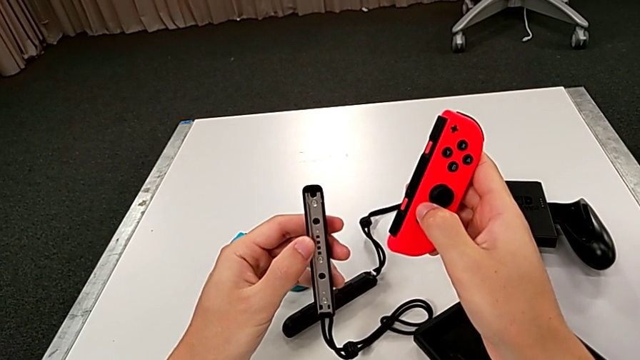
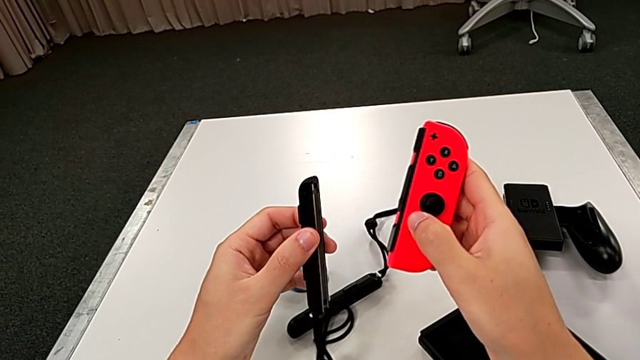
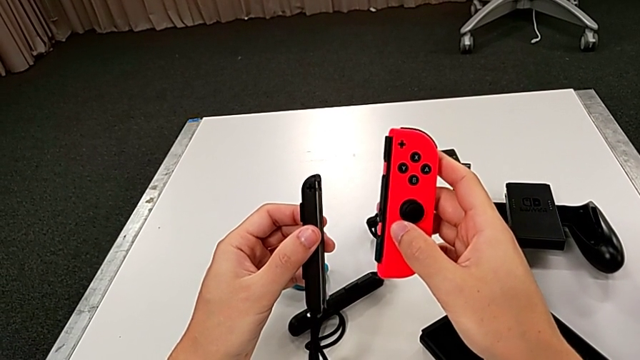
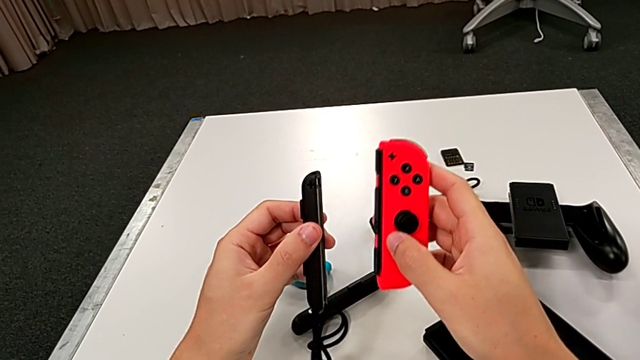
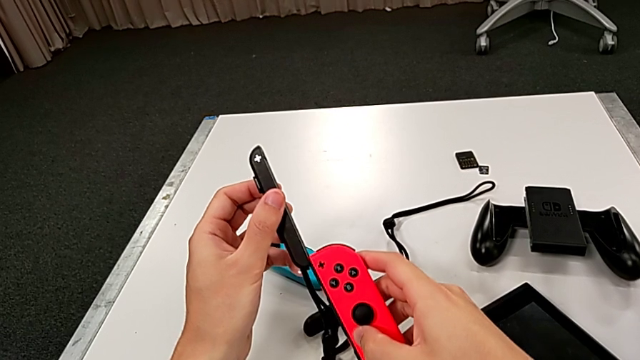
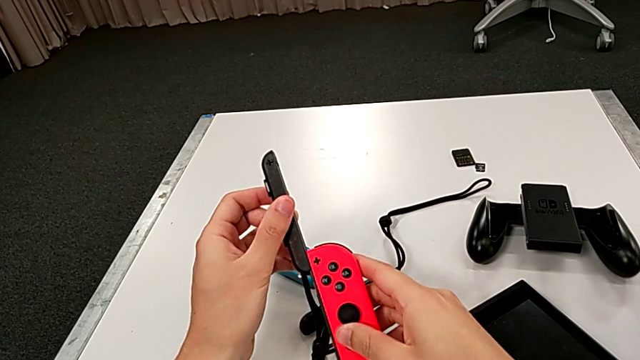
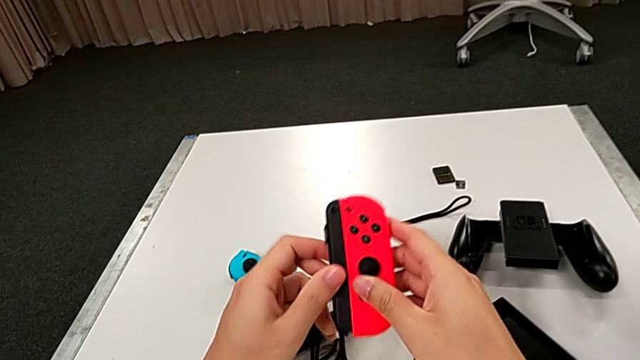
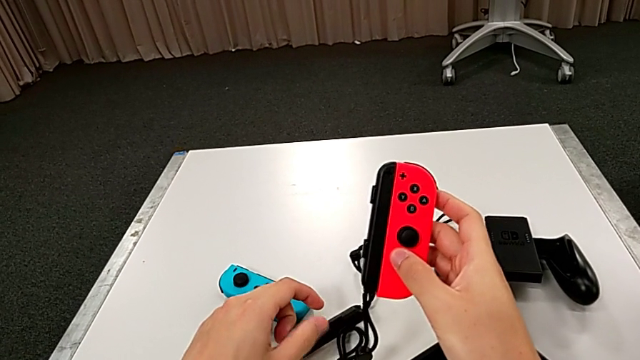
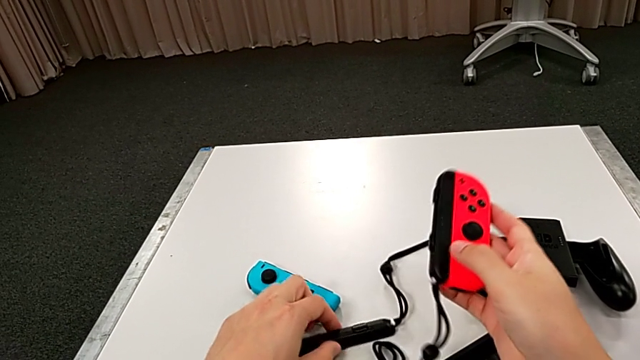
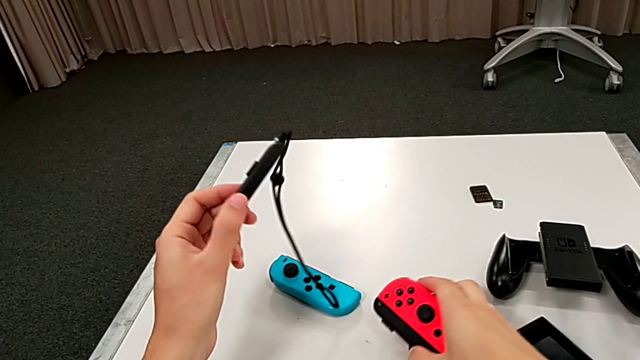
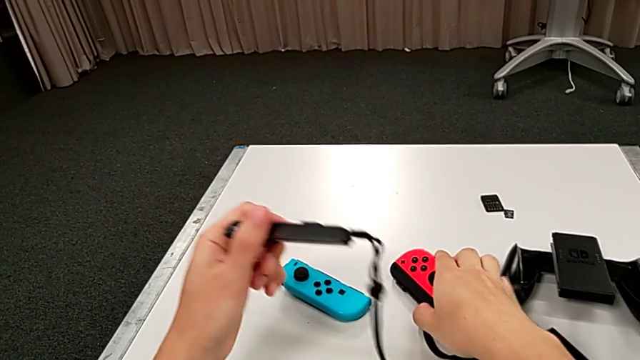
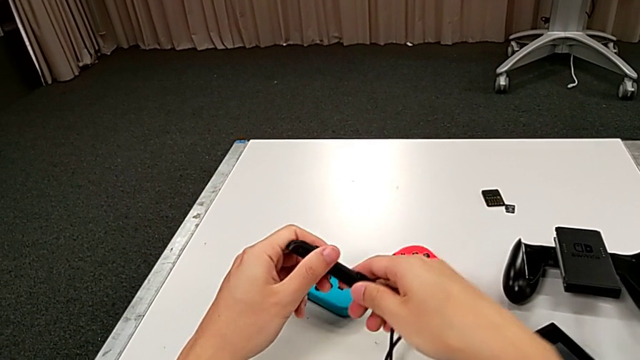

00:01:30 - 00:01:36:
The camera wearer is assembling the red Joy-Con controller and the Joy-Con strap. They rotate the second Joy-Con strap, insert the red Joy-Con controller, lift it and grab the first Joy-Con strap twice.

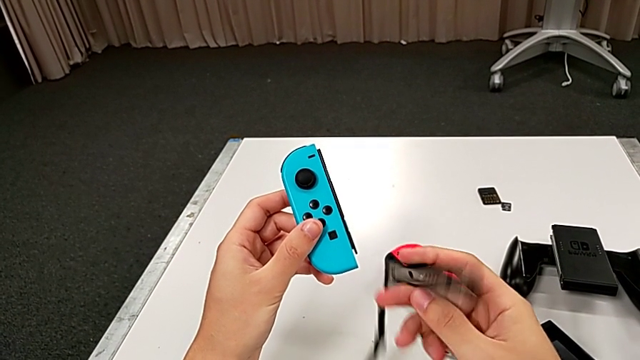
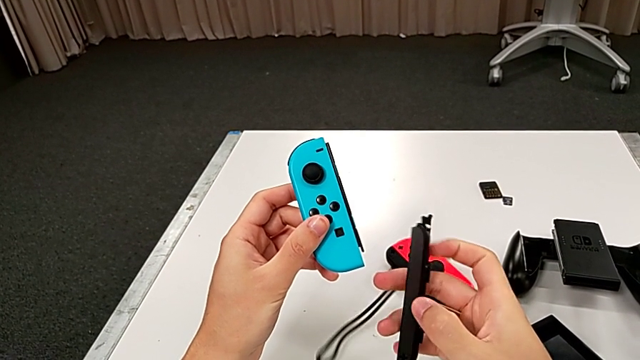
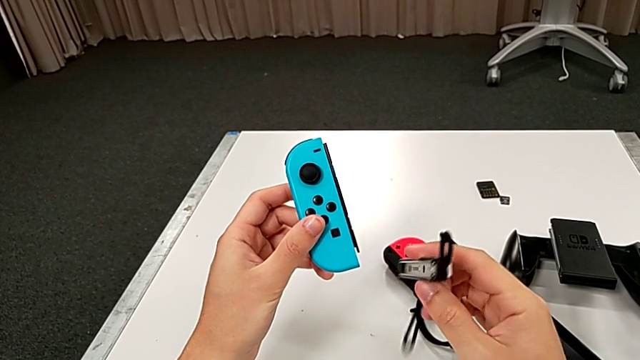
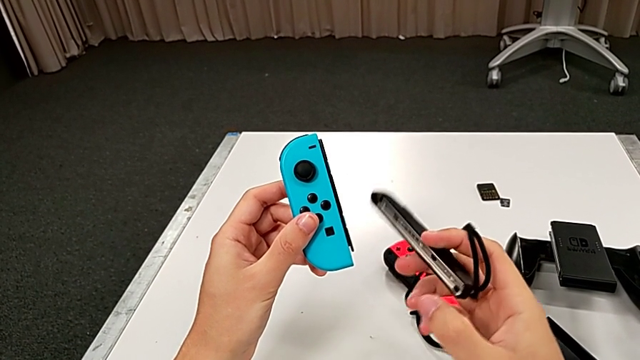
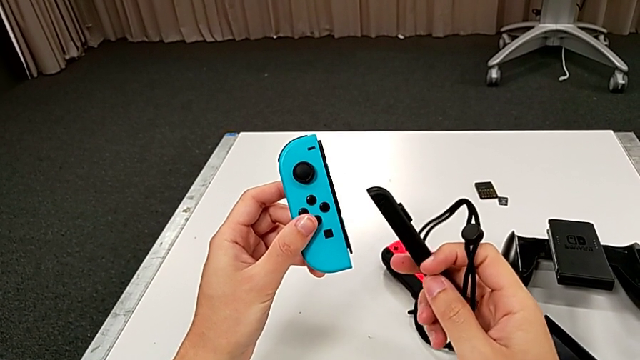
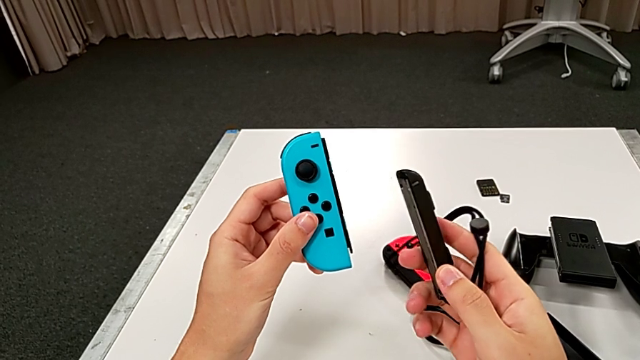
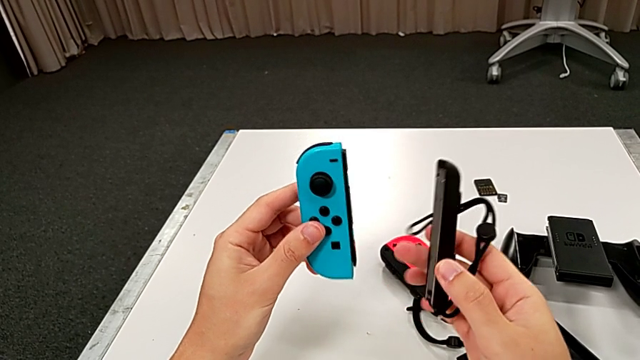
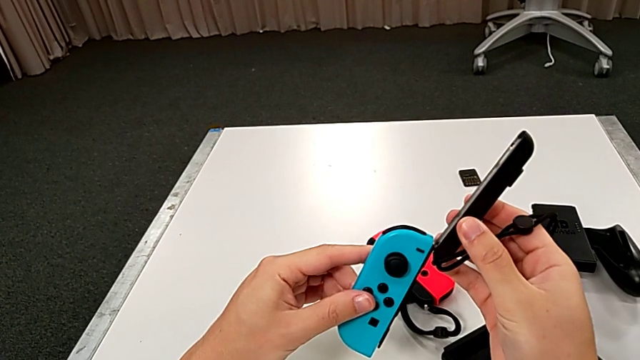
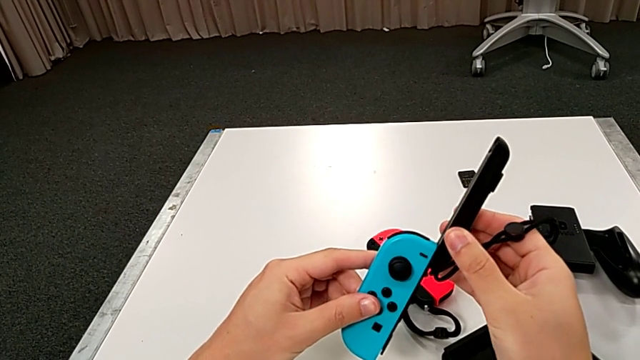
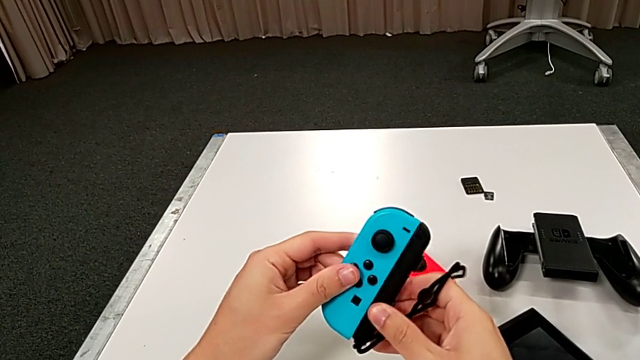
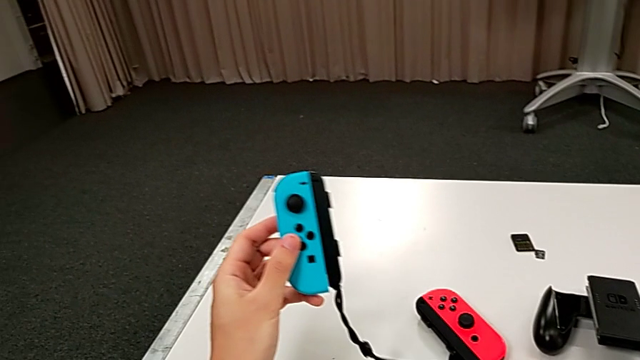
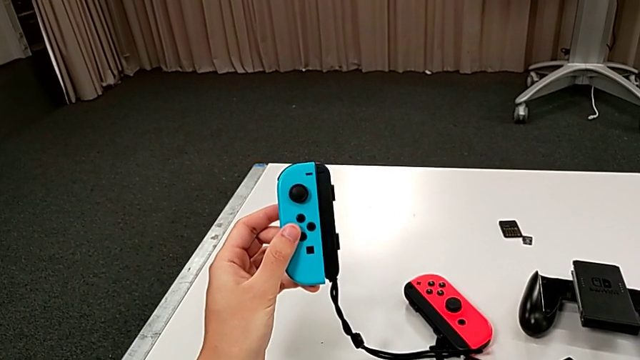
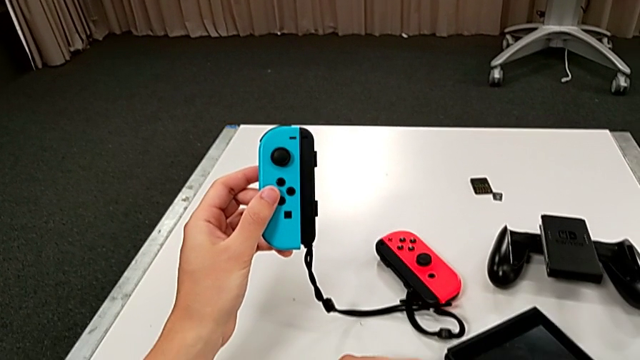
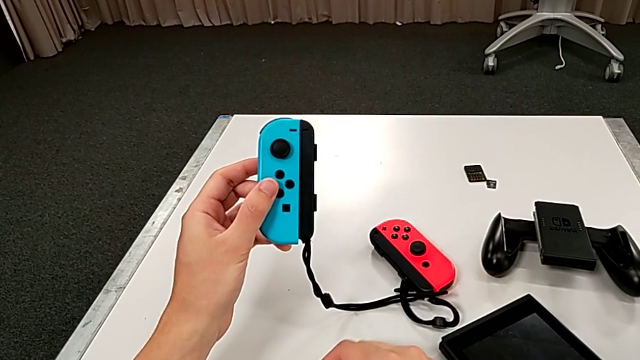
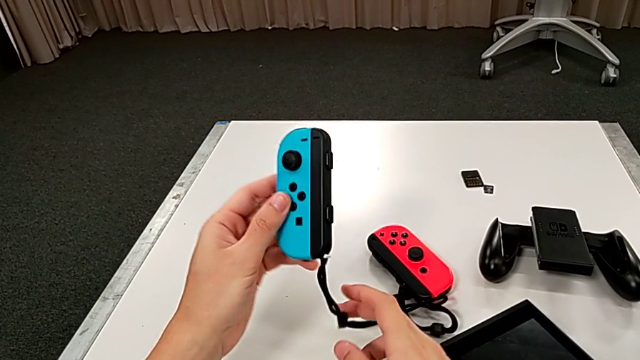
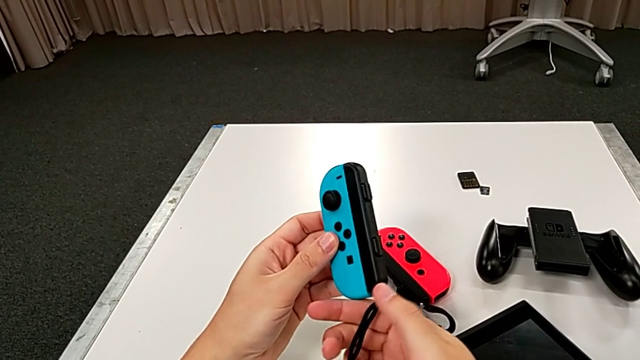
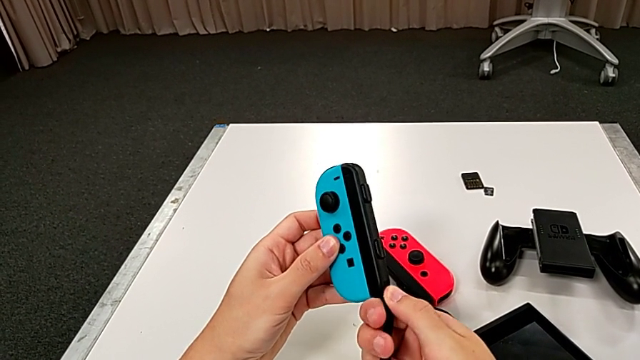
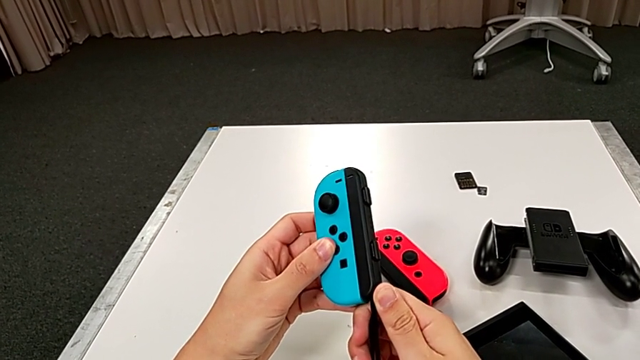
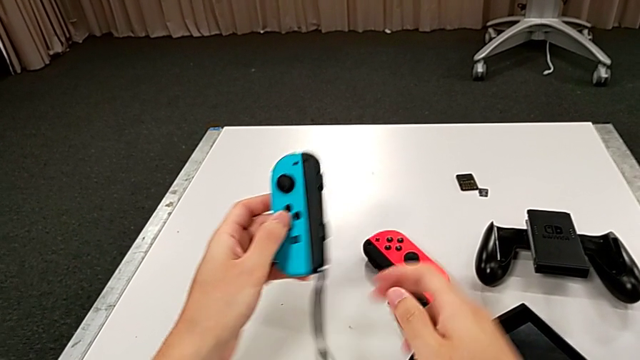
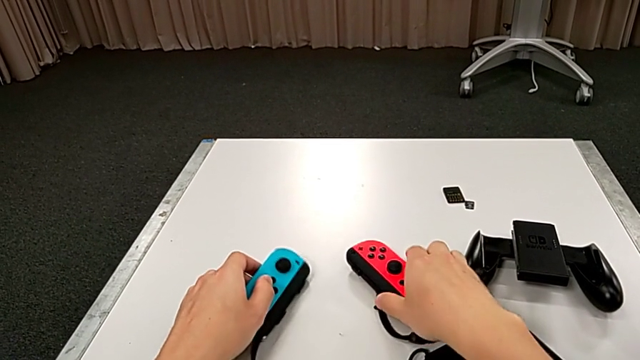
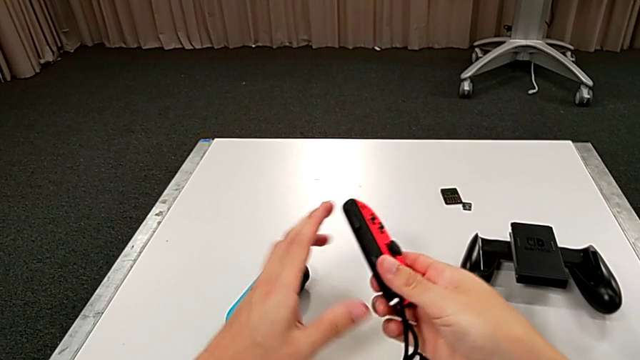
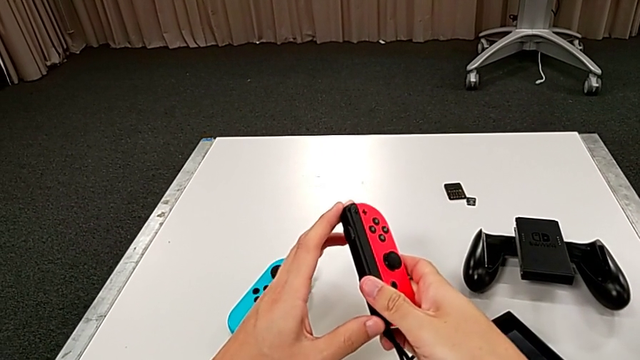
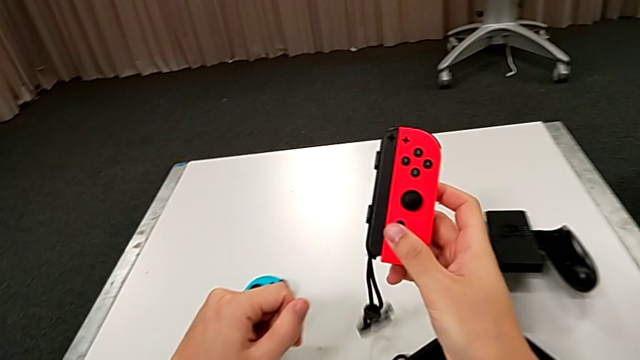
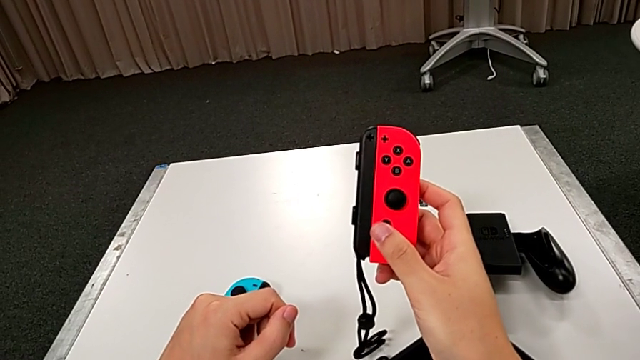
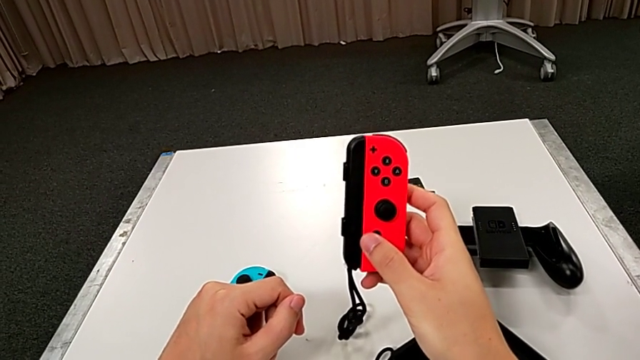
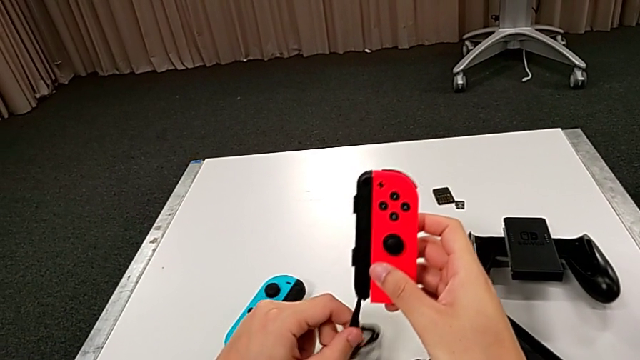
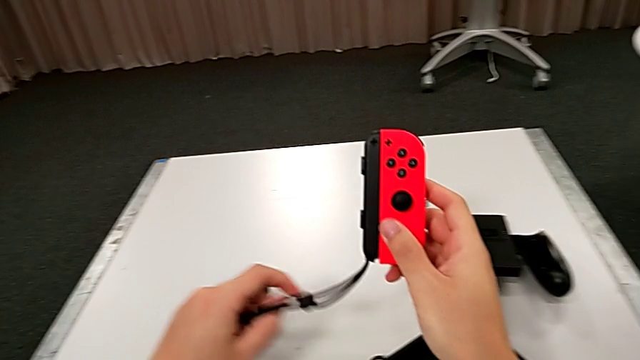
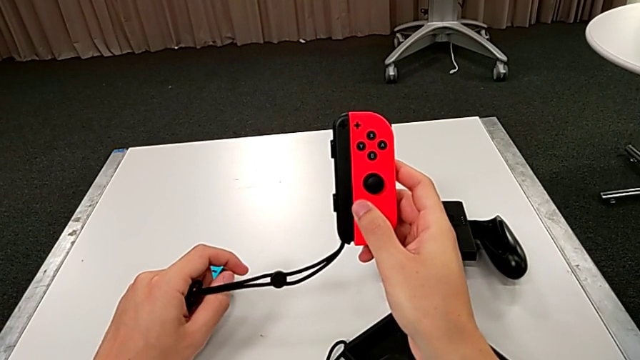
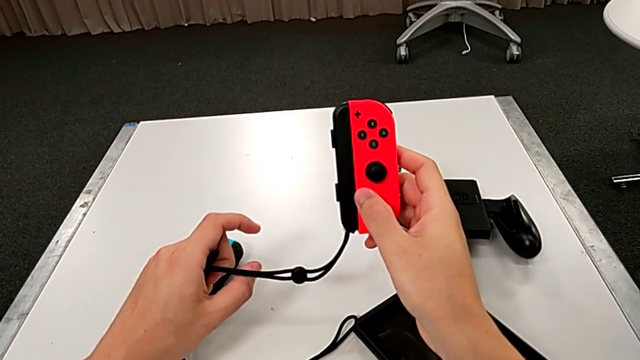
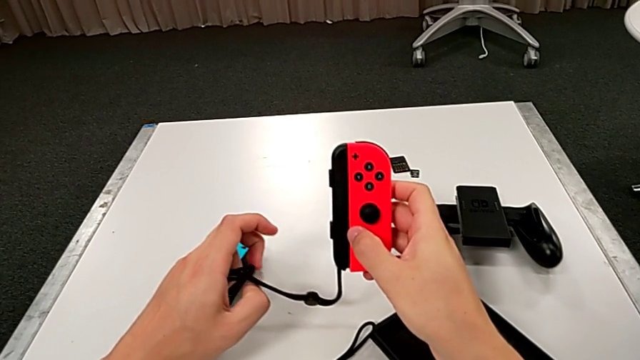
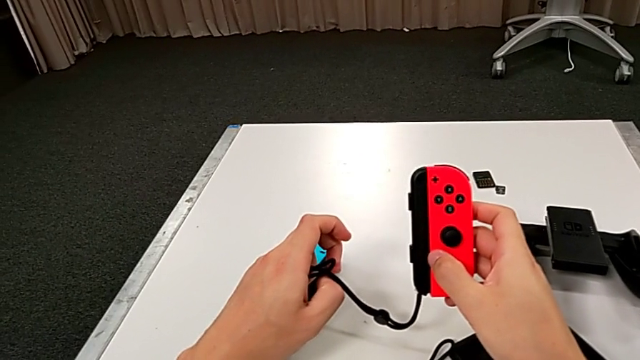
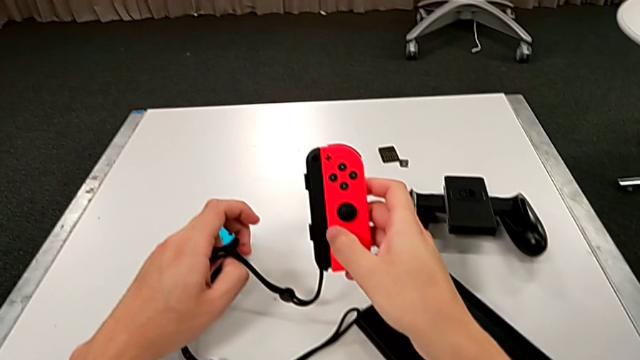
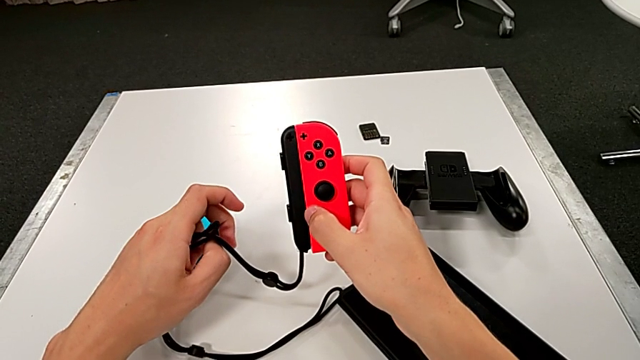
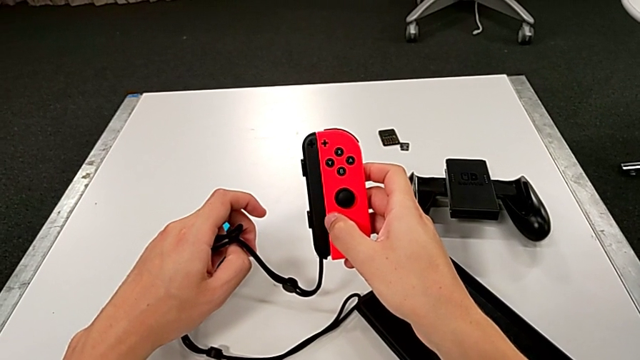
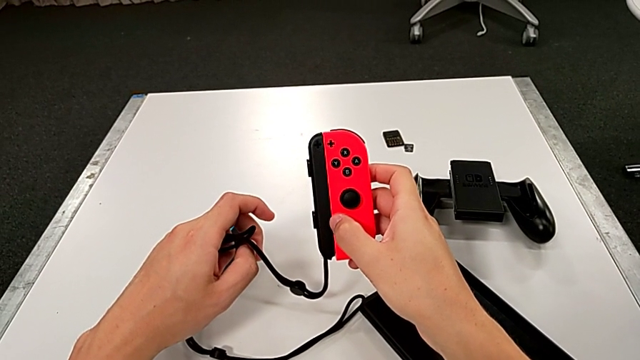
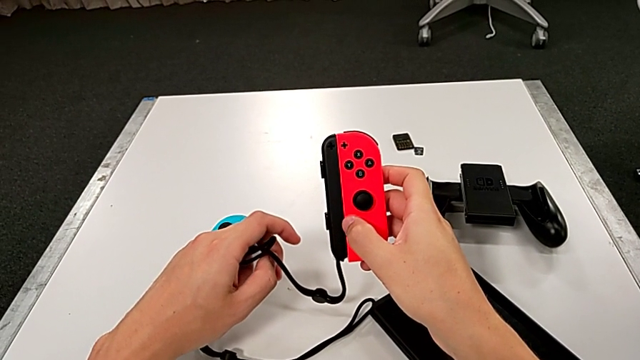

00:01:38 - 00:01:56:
The camera wearer is assembling the Joy-Con controller and the Joy-Con strap. They rotate the first Joy-Con strap, insert it, lock the Joy-Con strap lock, lock the first Joy-Con strap lock and hold the Joy-Con controller.
